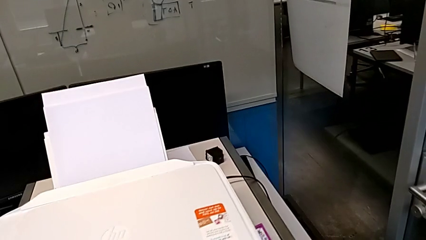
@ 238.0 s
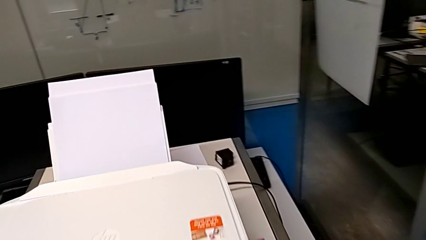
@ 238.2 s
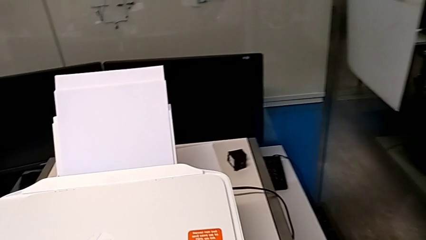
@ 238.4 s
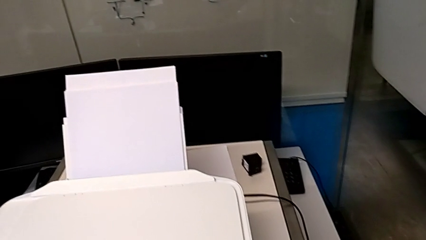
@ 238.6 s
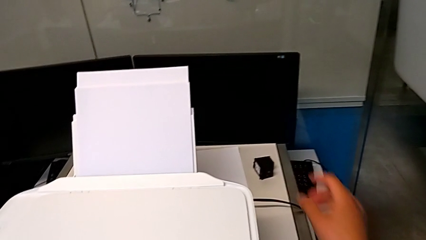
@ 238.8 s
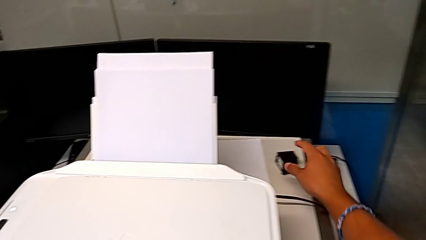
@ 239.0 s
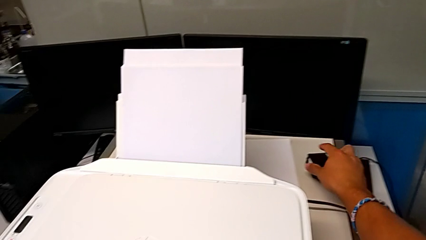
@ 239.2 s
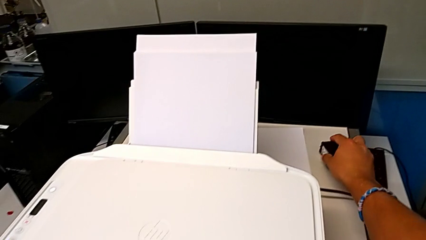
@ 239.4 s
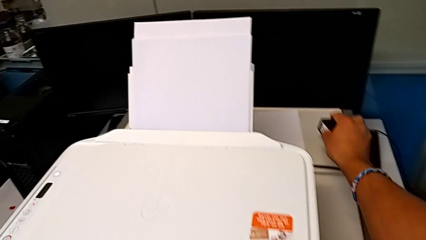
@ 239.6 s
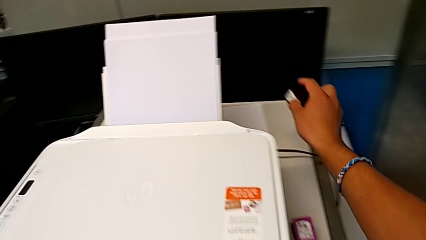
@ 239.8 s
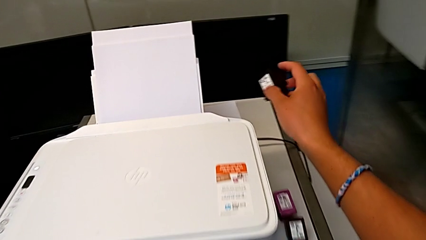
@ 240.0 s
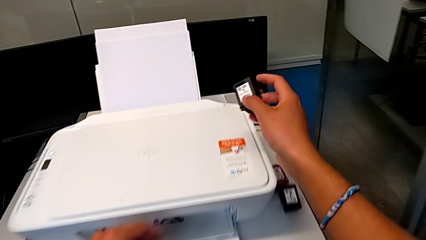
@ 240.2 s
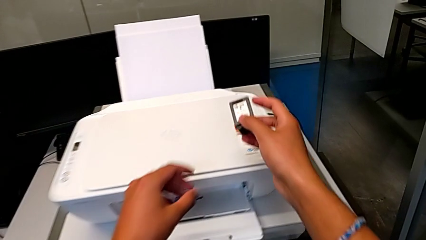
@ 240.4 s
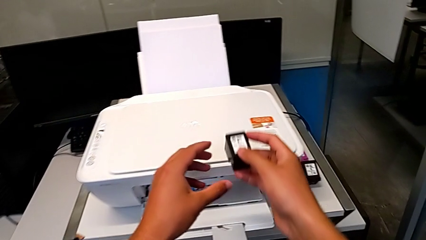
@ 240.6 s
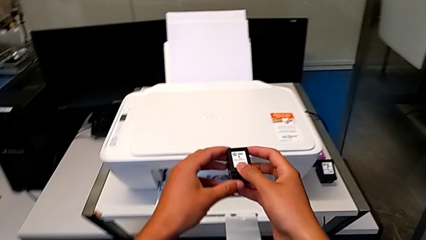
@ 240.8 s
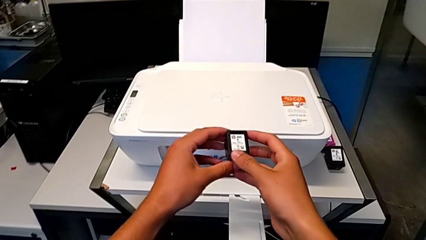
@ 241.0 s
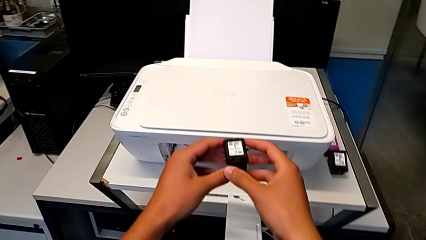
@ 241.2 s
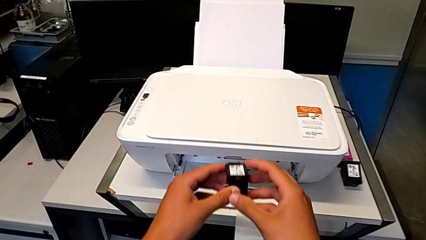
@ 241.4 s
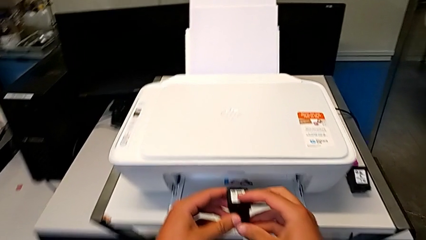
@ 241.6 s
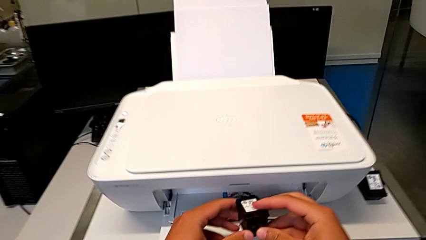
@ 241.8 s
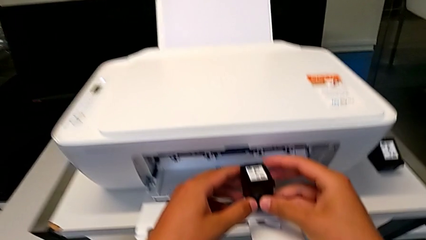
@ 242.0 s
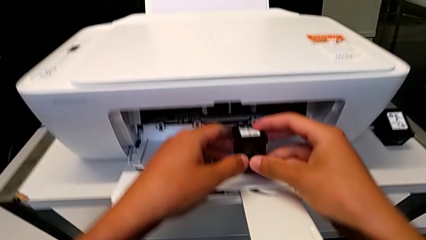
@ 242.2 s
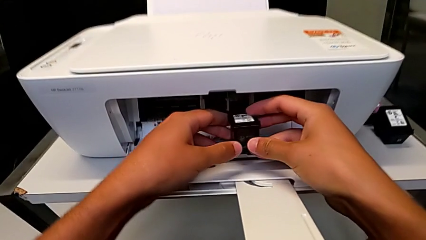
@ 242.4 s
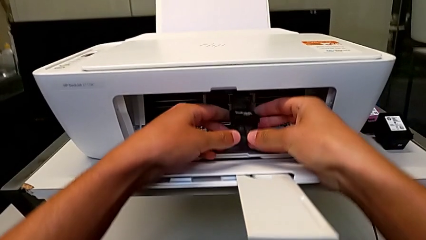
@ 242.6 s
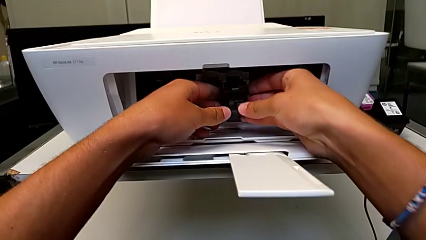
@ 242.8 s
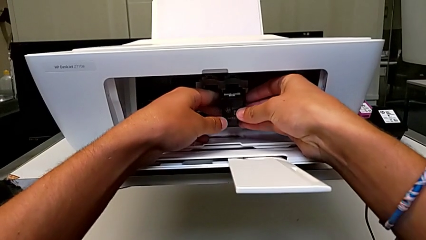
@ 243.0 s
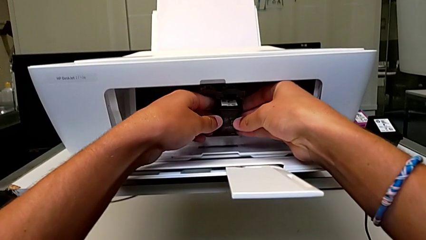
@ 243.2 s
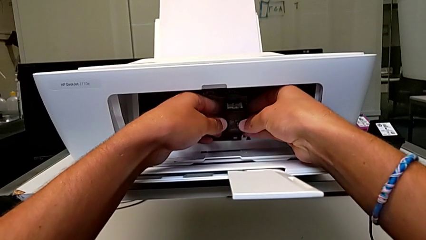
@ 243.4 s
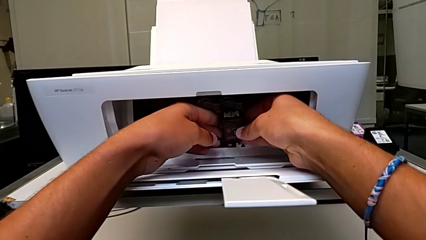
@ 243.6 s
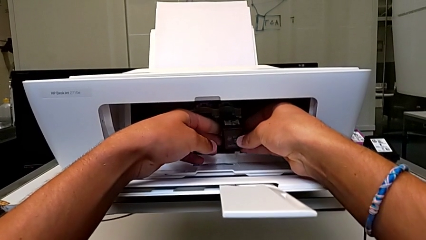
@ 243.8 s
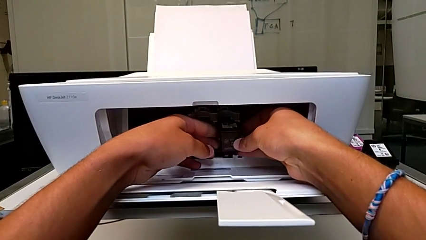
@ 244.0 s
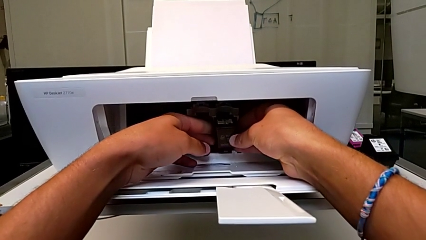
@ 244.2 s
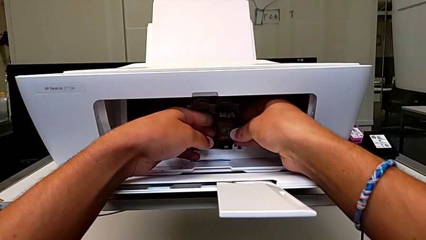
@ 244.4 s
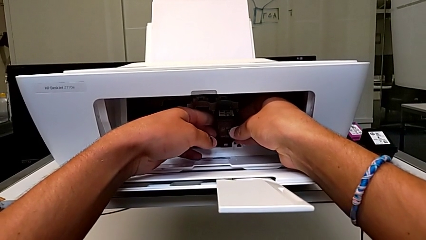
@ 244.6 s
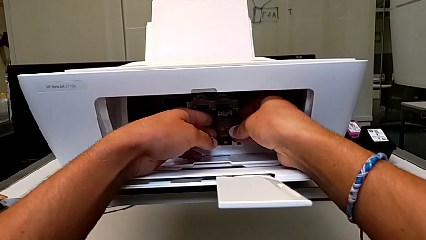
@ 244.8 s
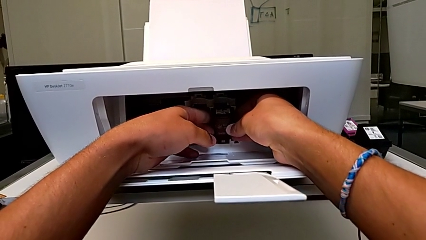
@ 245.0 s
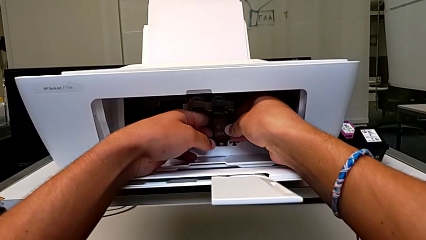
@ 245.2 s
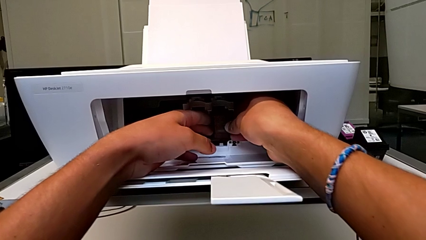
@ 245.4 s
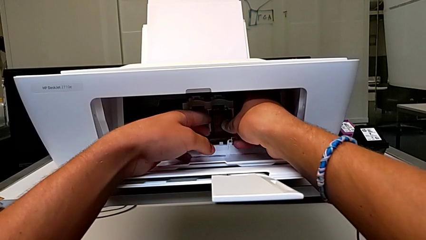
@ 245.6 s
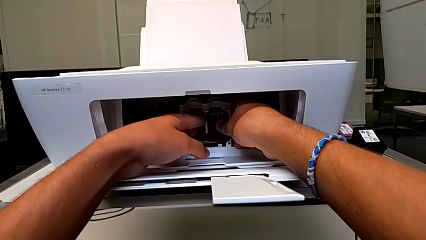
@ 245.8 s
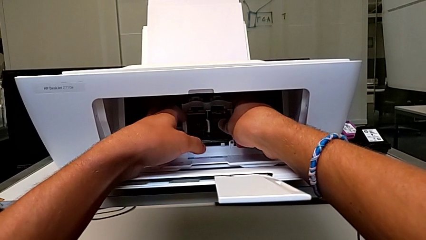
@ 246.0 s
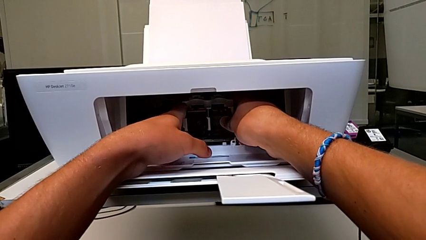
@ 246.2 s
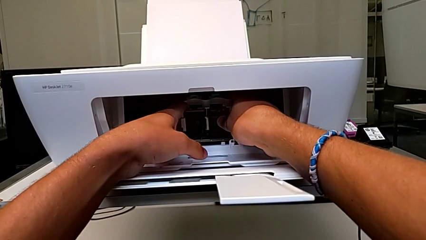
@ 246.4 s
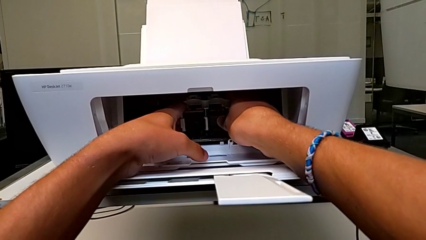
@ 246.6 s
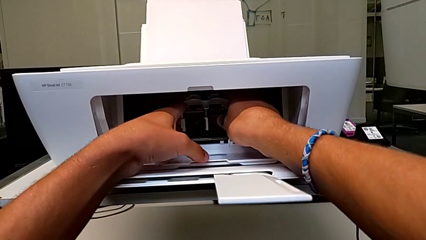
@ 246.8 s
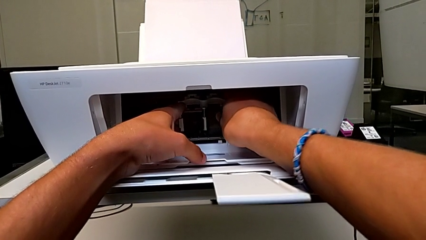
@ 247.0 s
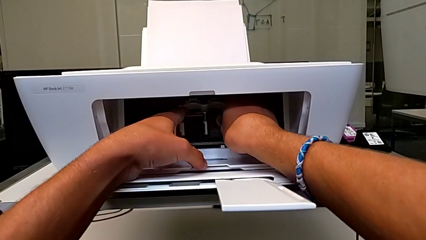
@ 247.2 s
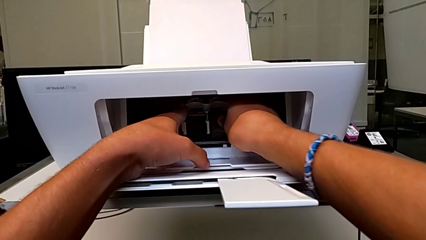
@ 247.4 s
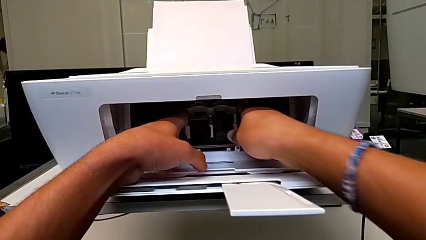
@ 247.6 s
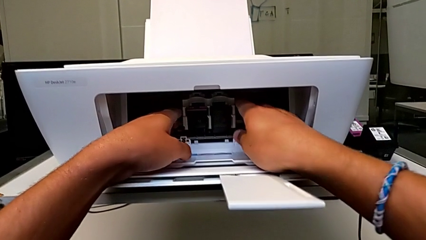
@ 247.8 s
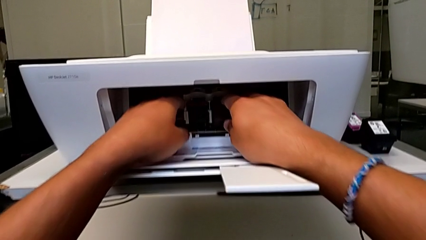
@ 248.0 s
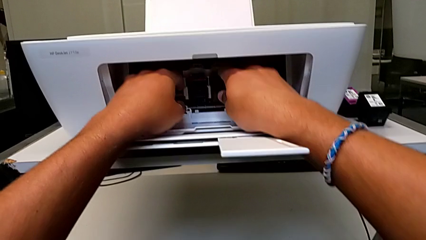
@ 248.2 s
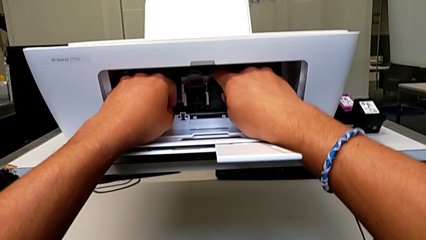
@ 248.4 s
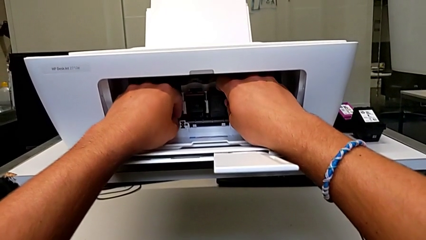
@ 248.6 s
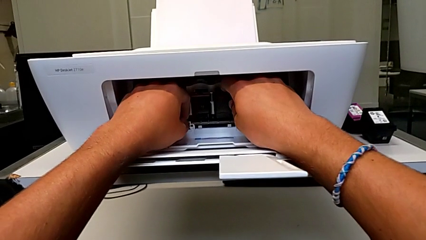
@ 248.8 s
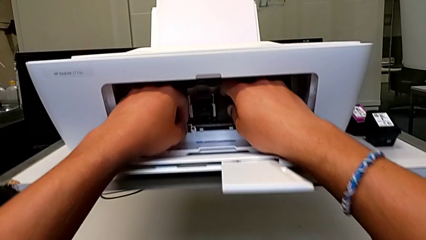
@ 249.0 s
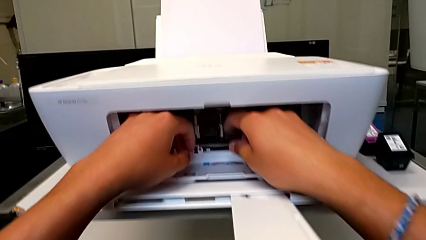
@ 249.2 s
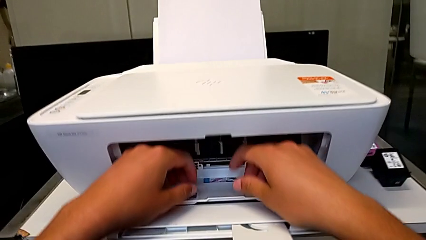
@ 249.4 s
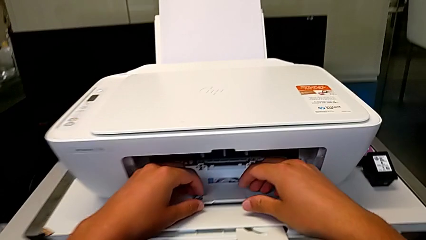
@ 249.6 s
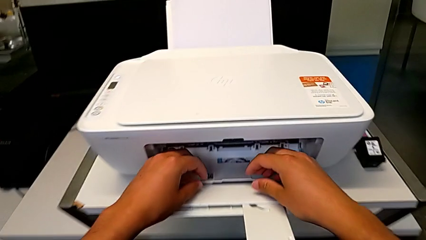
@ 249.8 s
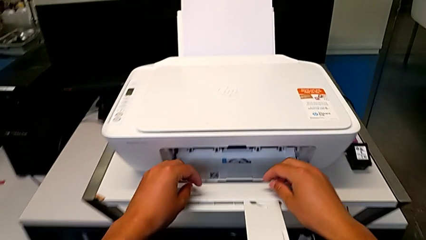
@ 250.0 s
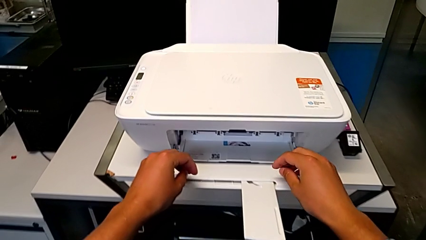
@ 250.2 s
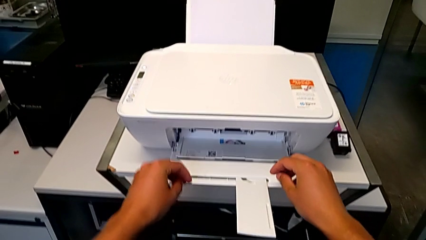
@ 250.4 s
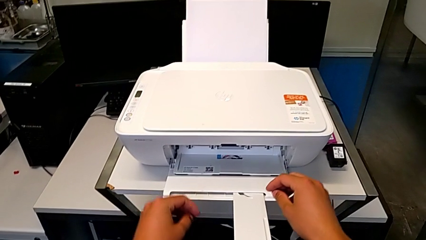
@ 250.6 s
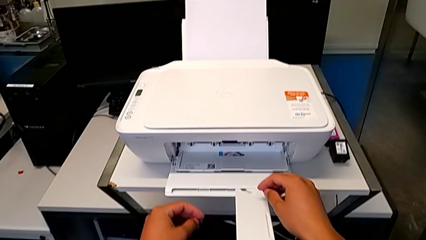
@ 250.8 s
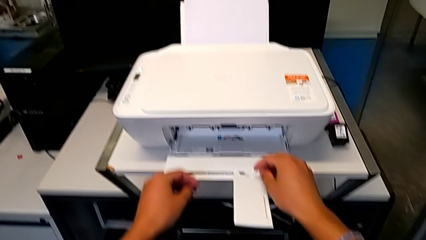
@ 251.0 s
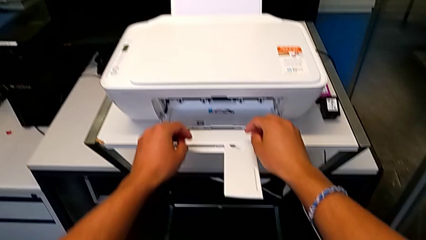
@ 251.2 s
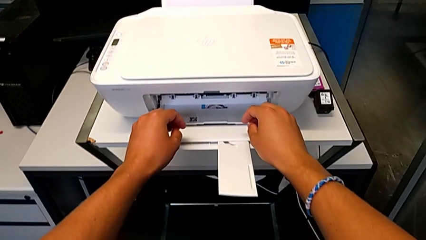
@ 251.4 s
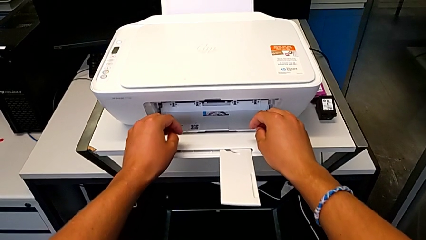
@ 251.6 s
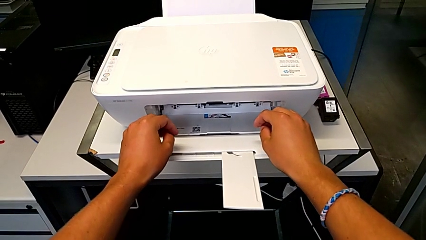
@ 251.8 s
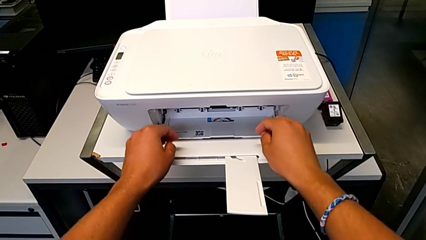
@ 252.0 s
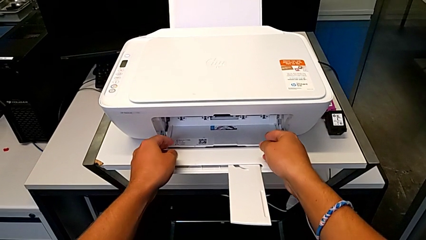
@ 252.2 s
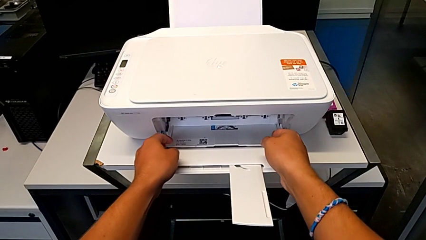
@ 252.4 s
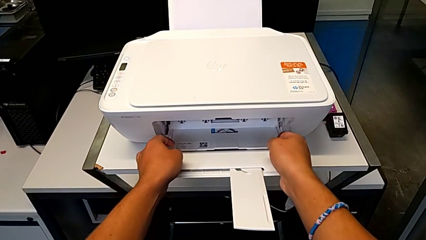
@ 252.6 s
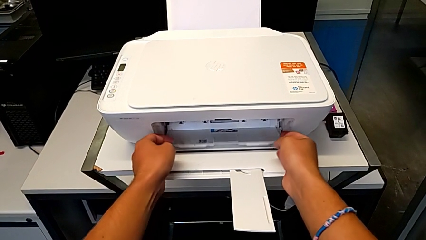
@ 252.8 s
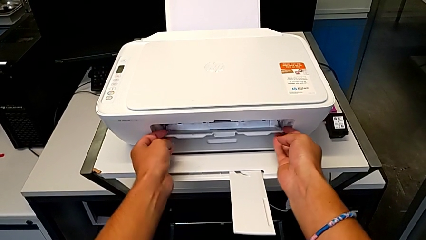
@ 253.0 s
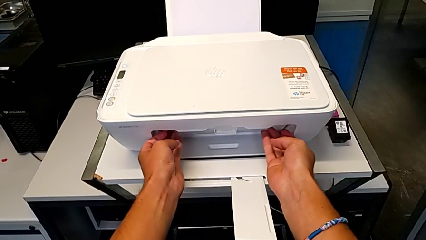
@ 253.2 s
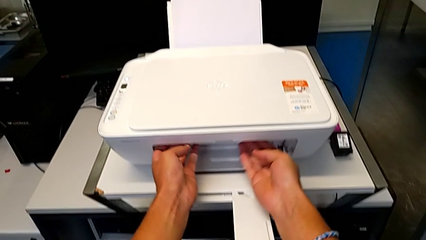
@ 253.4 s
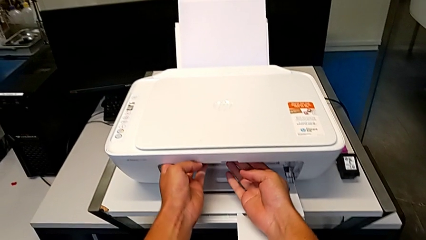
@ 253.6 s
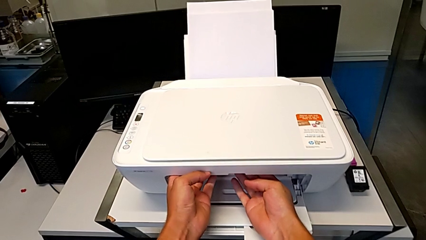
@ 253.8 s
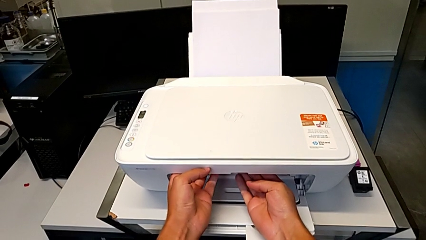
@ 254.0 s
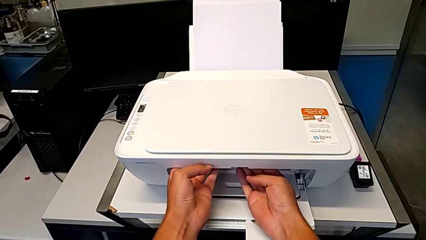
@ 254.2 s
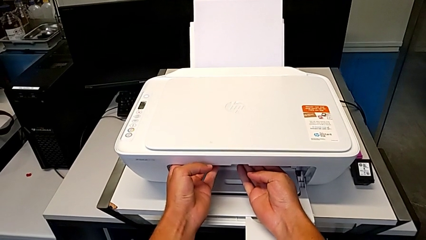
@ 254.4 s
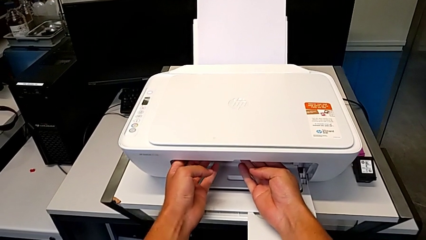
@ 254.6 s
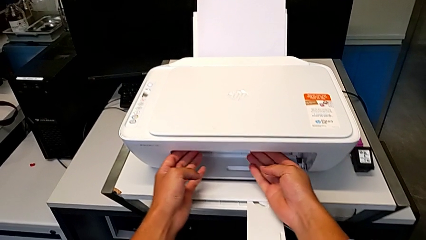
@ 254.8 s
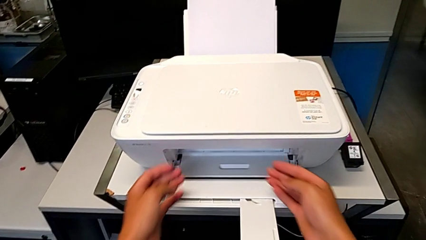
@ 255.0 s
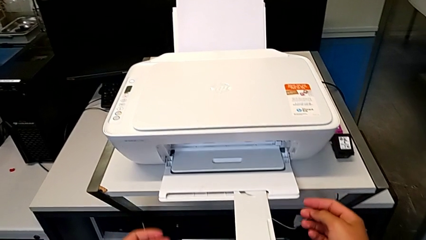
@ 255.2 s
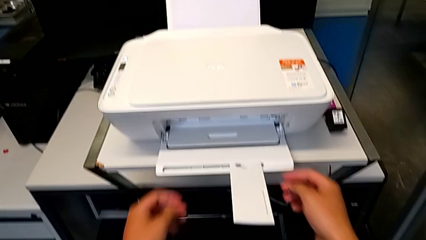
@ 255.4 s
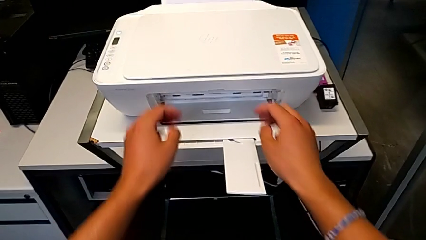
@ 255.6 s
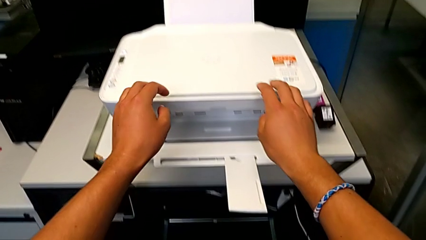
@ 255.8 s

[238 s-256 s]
The camera wearer is exchanging their black ink cartridge for the printer. They place the old black ink cartridge, grab the replacement black ink cartridge, lift it, place it, push it and close the cartridge gate.
